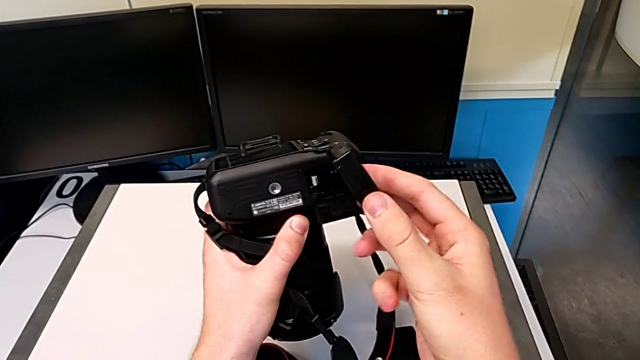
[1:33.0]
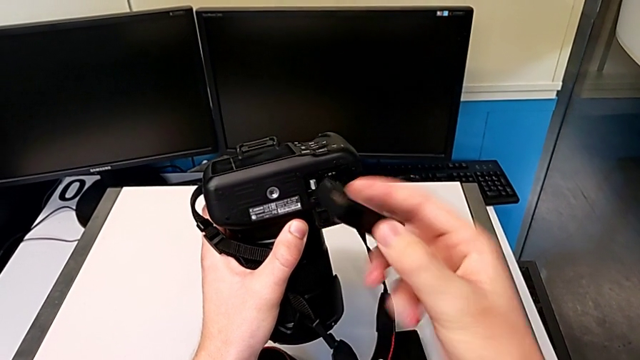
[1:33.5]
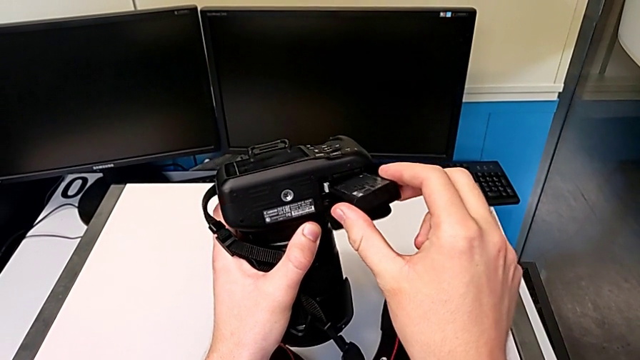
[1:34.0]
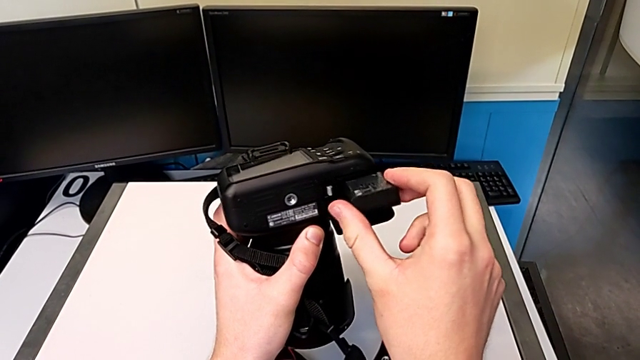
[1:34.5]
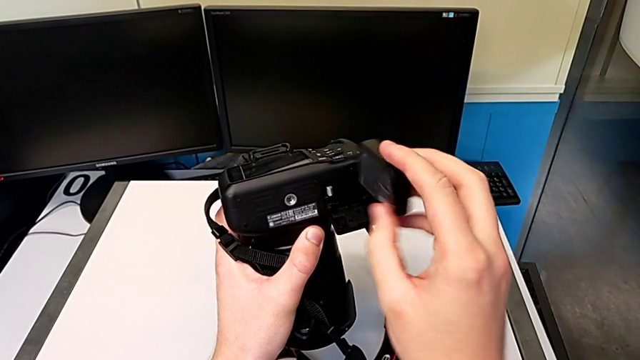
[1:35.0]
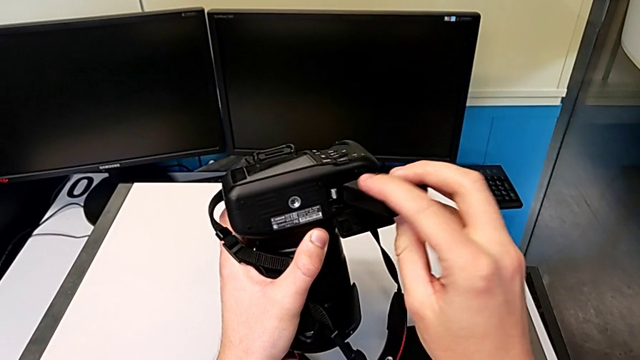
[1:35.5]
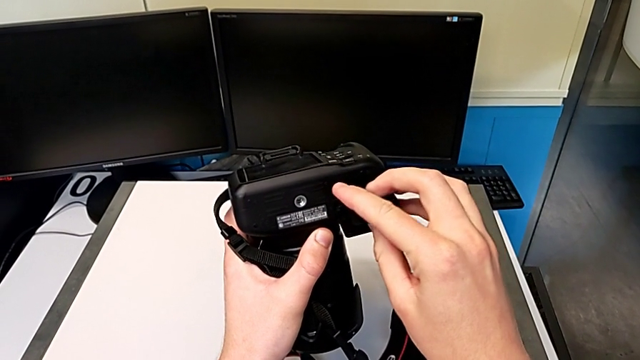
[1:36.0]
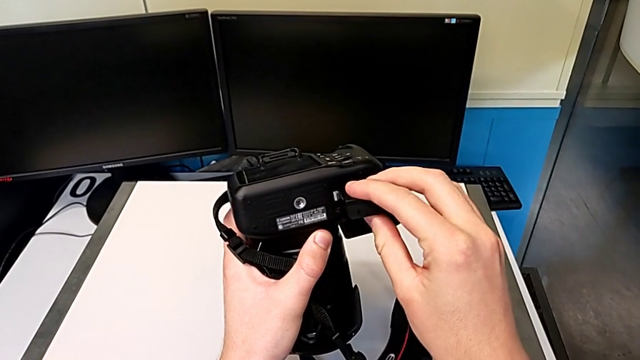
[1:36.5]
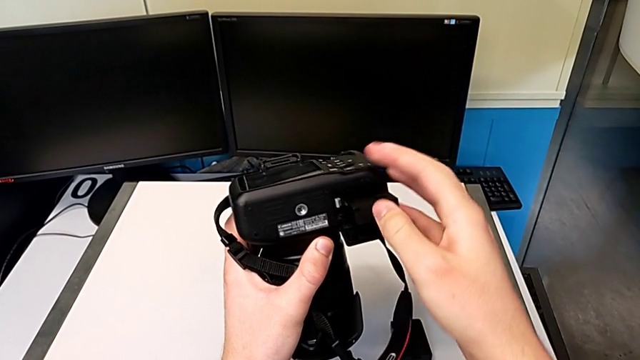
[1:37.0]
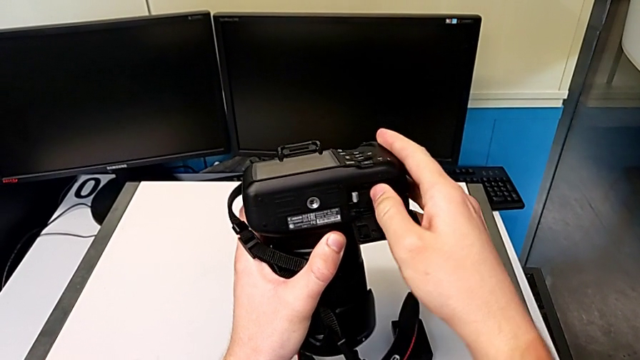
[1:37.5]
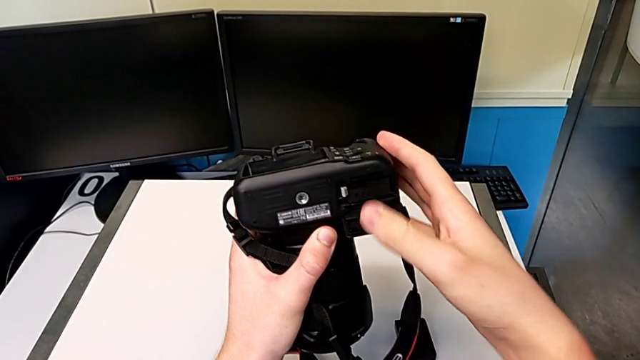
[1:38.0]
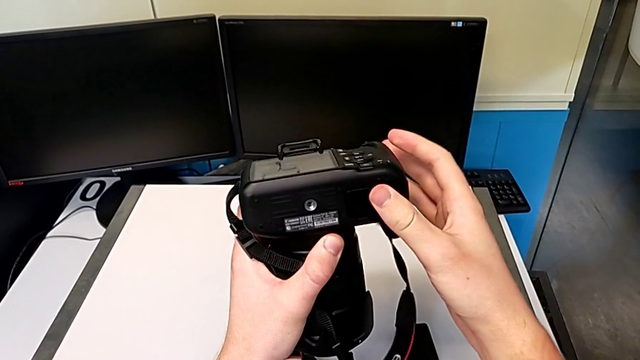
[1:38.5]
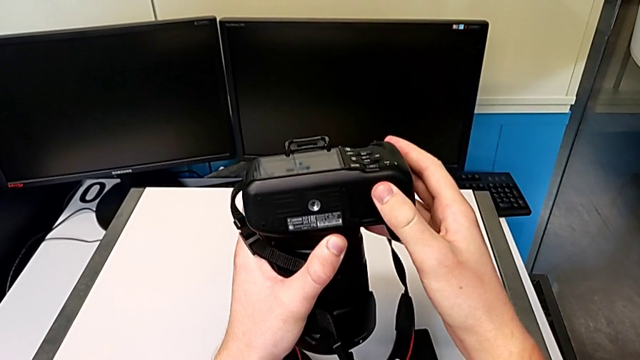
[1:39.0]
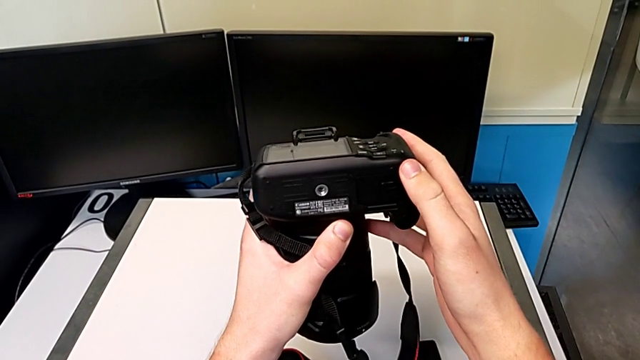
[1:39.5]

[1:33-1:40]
The camera wearer is exchanging the battery of their DSLR camera. They insert the new battery, push the battery and close the battery door.

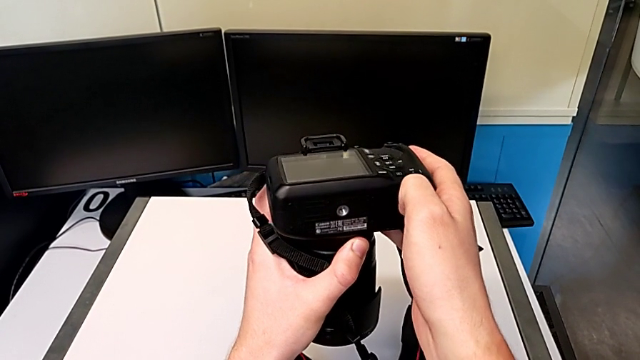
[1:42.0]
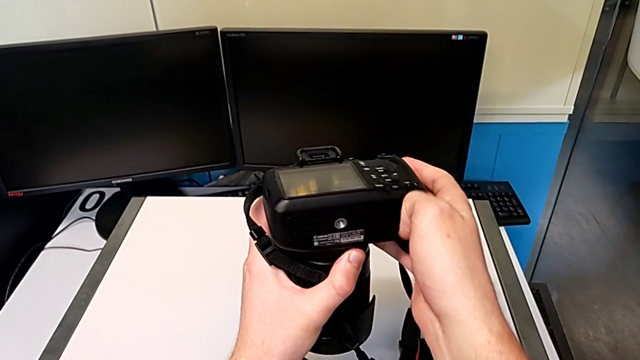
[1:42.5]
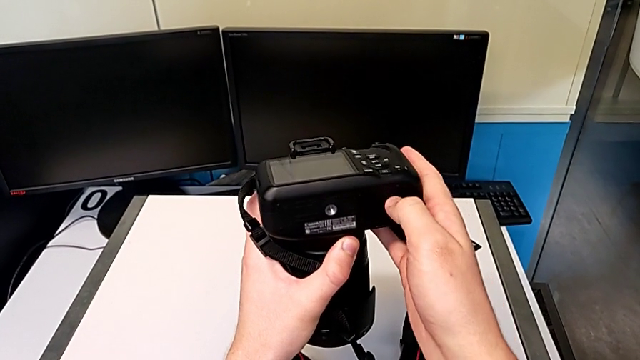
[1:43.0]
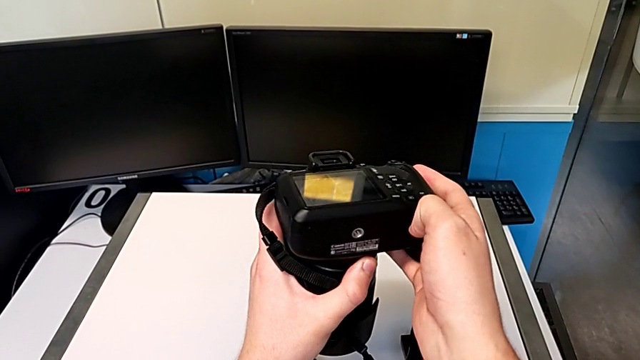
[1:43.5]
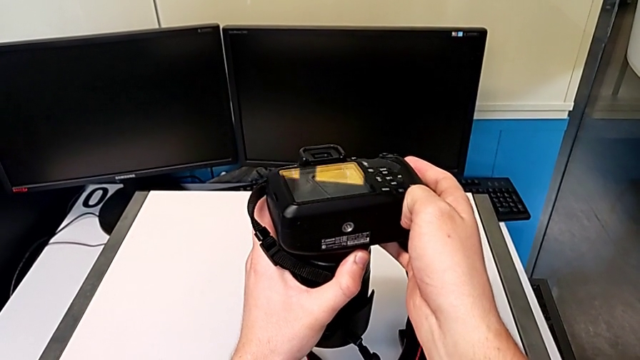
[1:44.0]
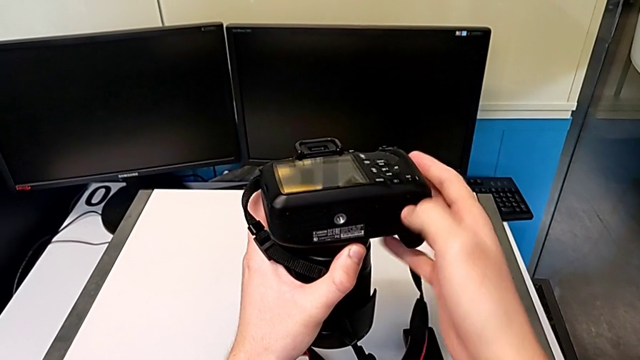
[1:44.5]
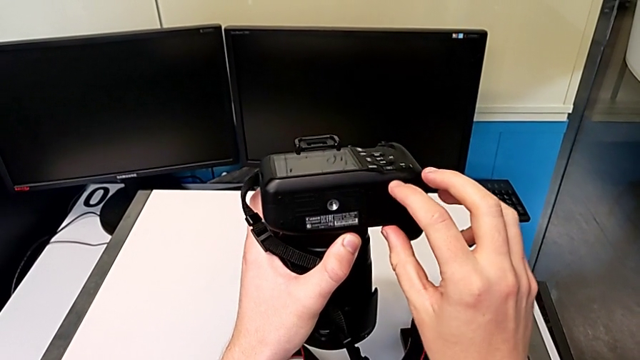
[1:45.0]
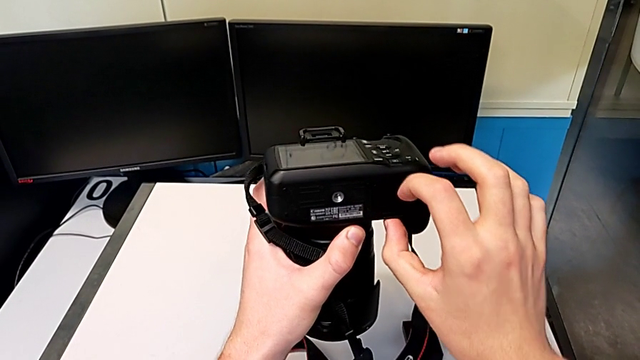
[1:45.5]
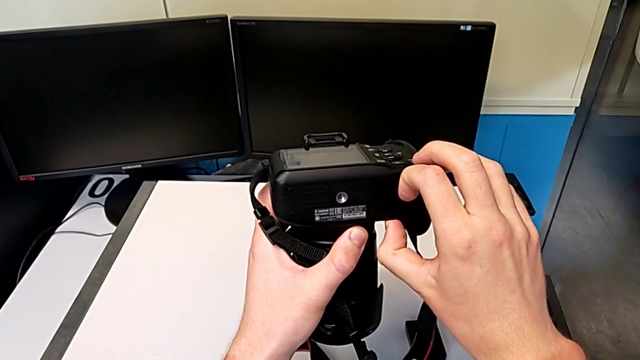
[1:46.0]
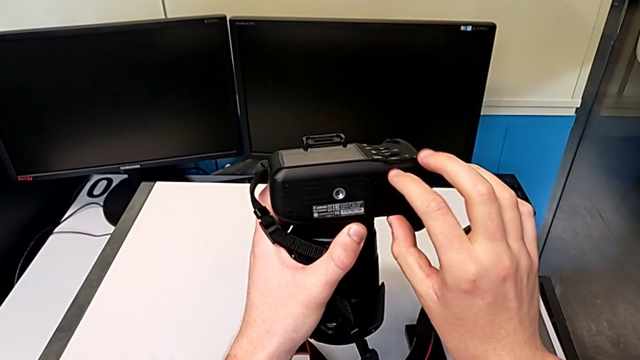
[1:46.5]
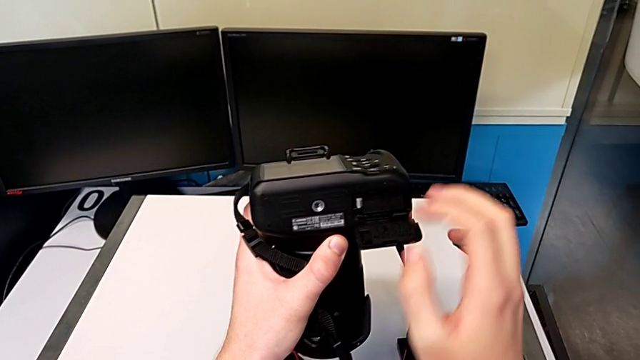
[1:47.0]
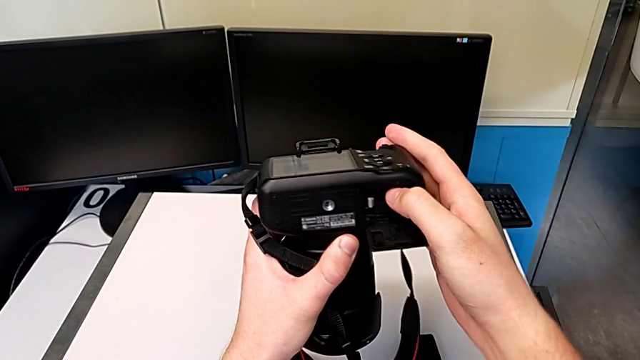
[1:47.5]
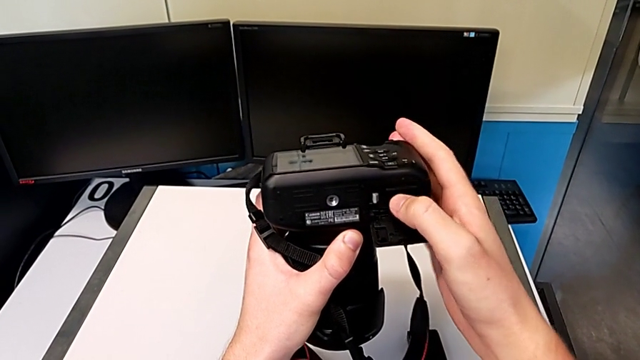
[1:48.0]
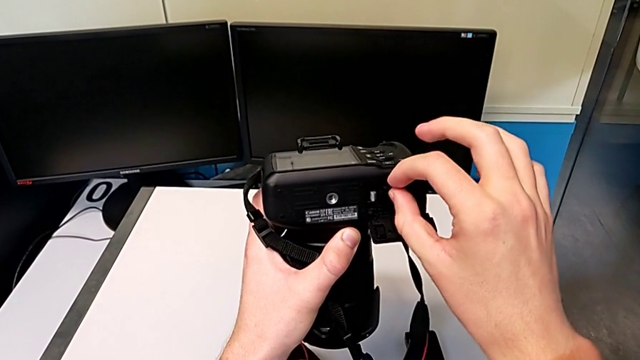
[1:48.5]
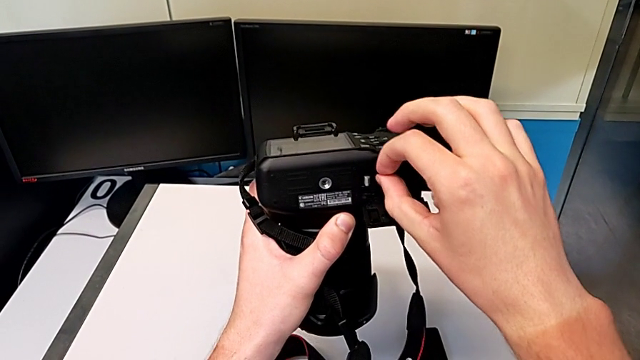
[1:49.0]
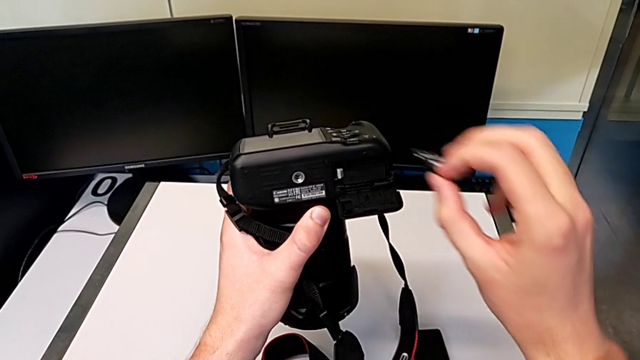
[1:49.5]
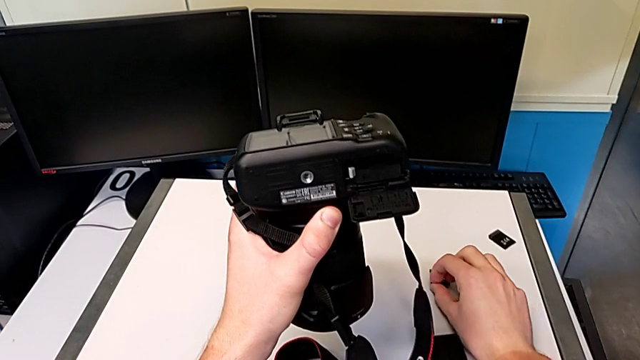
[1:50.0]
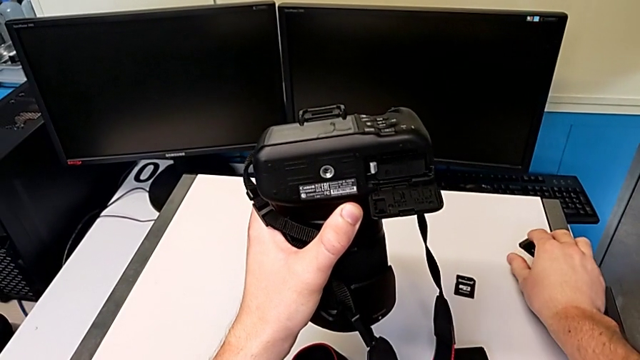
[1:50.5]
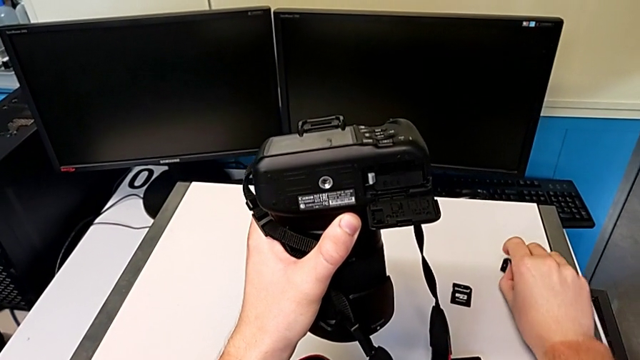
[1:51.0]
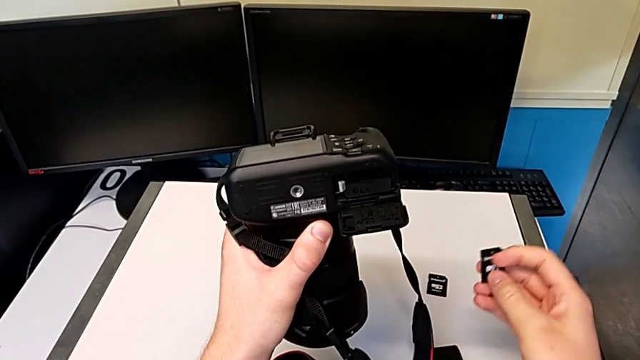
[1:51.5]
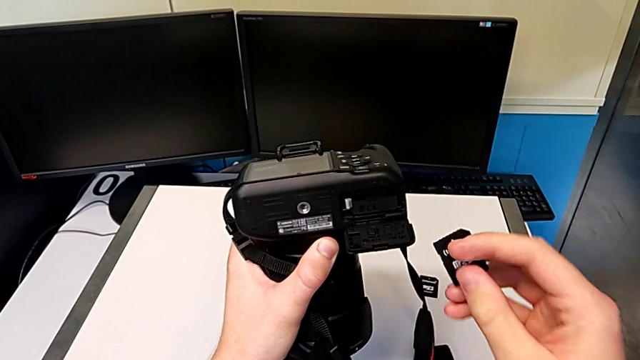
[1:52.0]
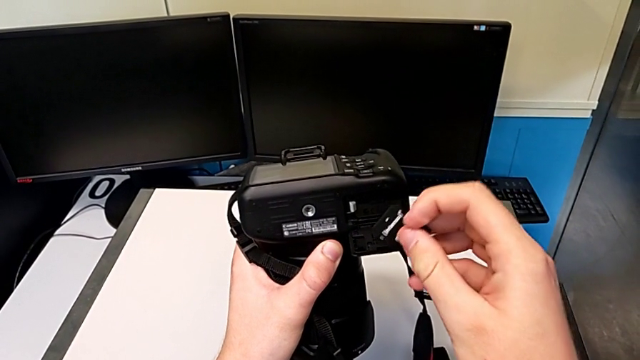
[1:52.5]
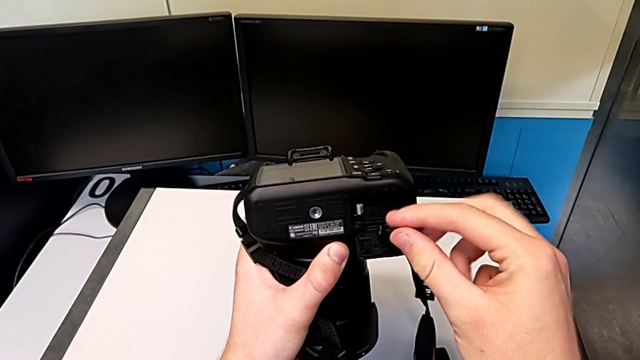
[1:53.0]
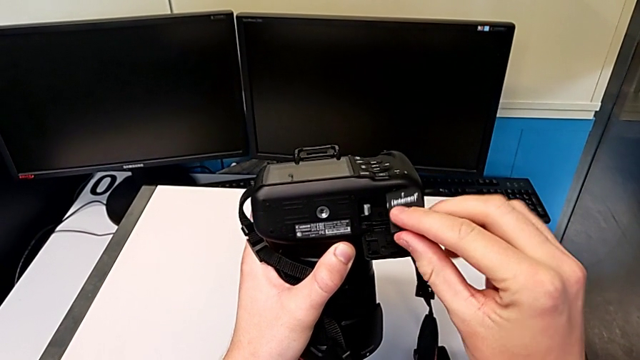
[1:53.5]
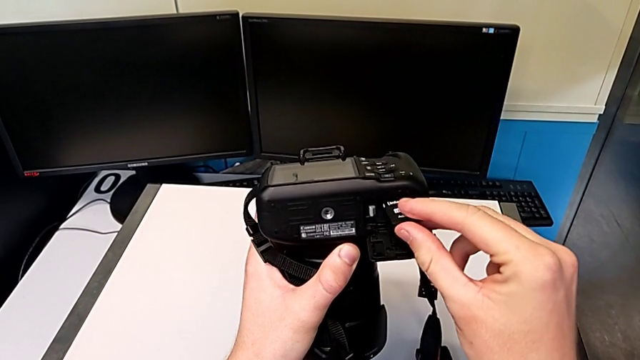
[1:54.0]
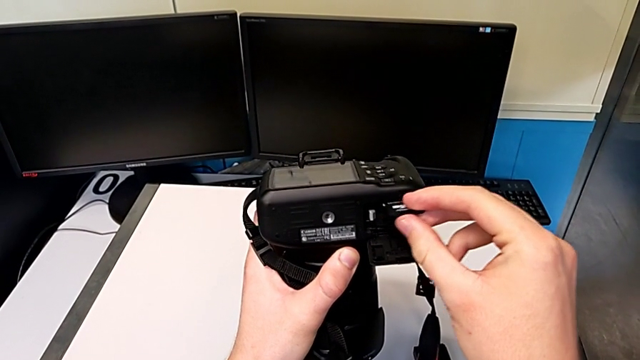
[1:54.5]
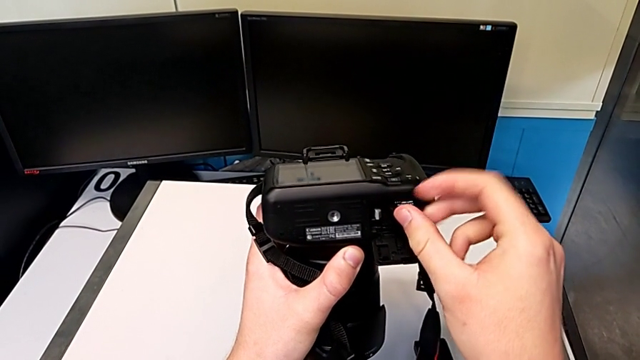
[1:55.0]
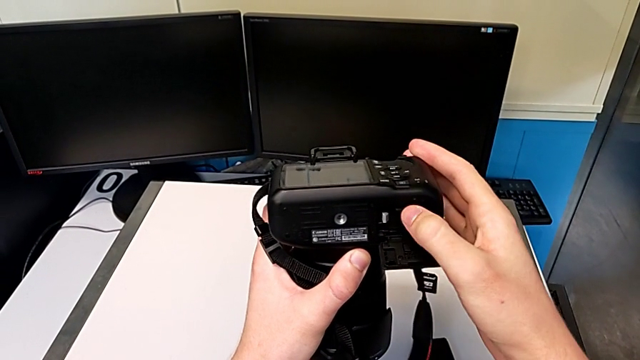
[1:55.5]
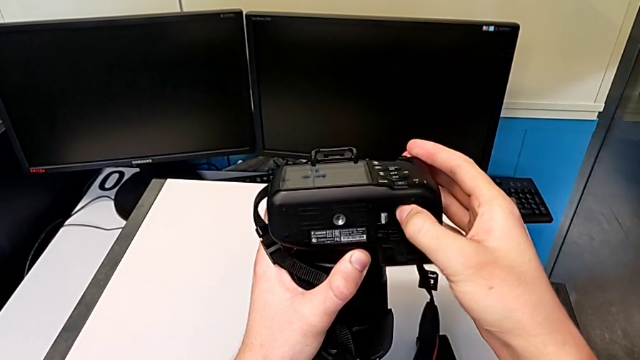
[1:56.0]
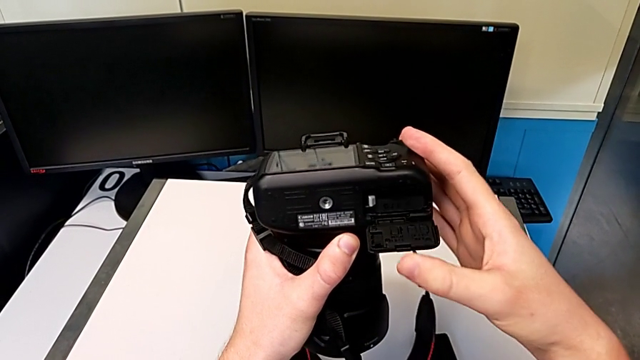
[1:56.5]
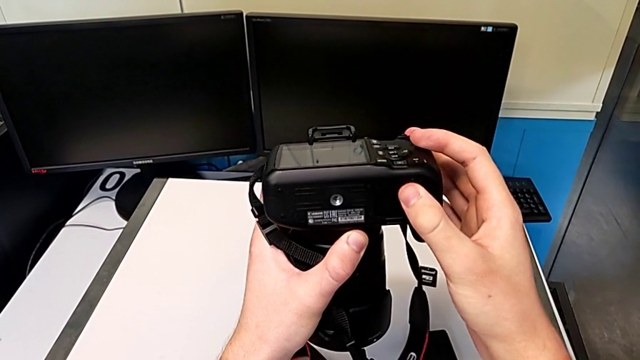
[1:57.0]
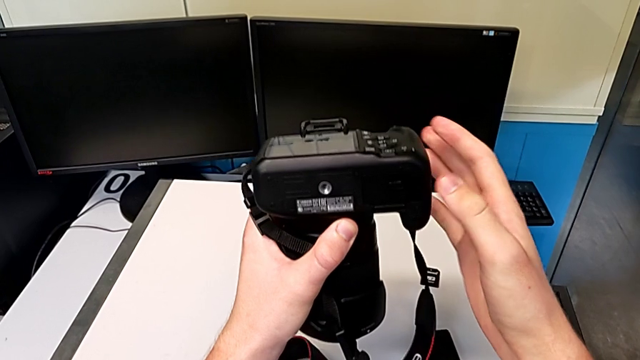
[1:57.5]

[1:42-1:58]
The camera wearer exchanges an SD card. They open the battery door, press the SD card, pull the old SD card, place it, grab the new SD card, lift it, insert it, push the SD card and close the battery door.
